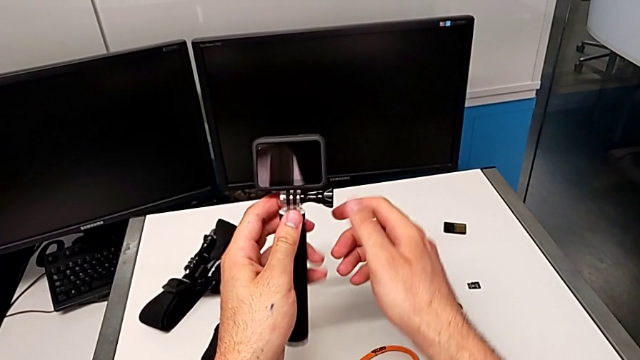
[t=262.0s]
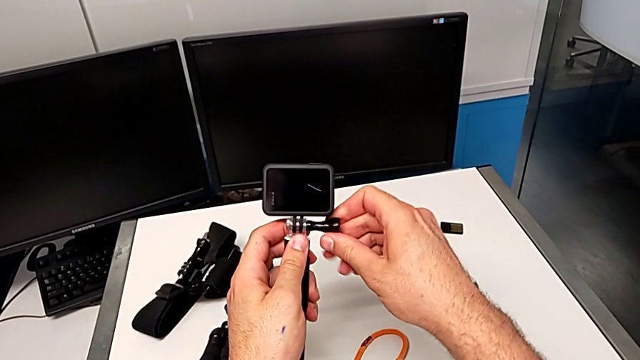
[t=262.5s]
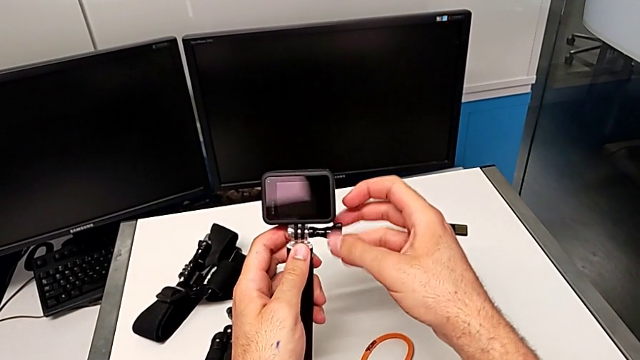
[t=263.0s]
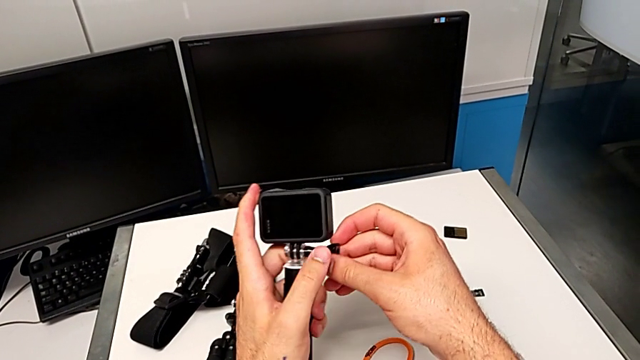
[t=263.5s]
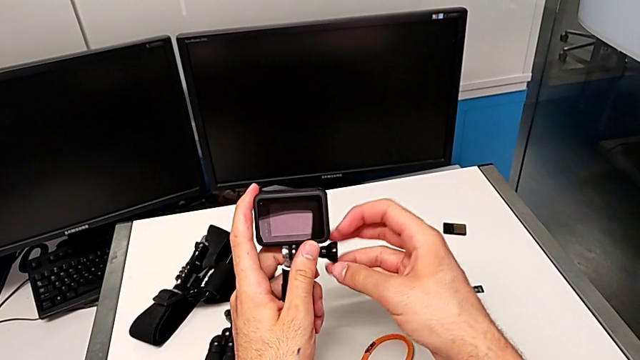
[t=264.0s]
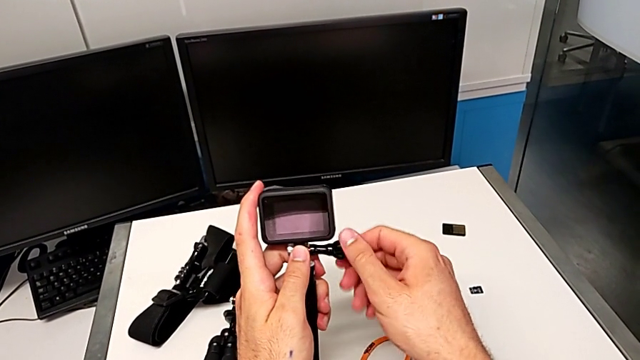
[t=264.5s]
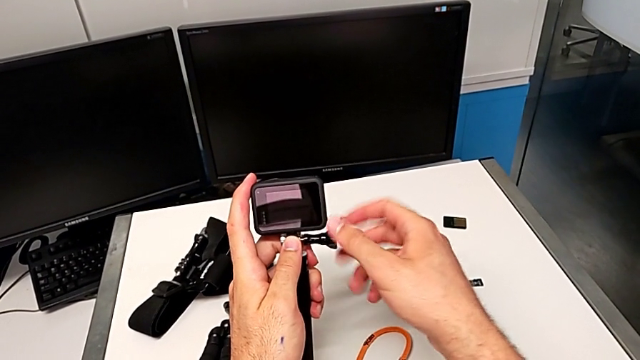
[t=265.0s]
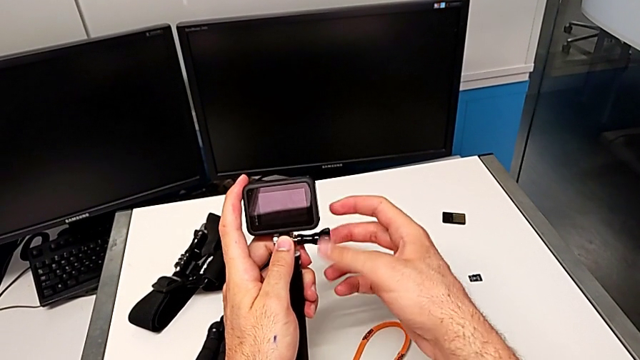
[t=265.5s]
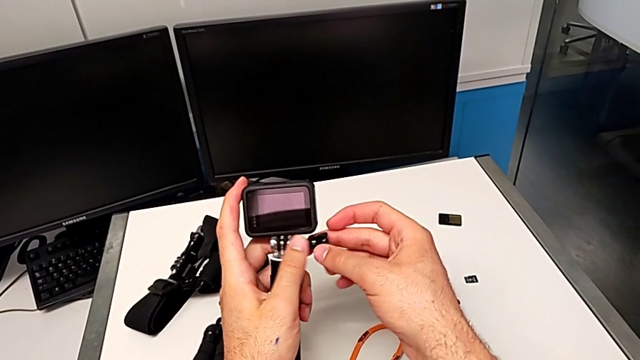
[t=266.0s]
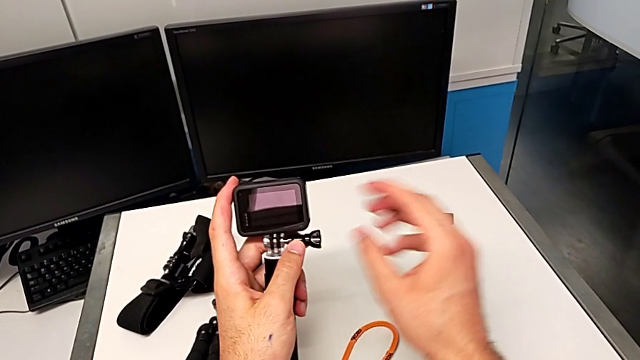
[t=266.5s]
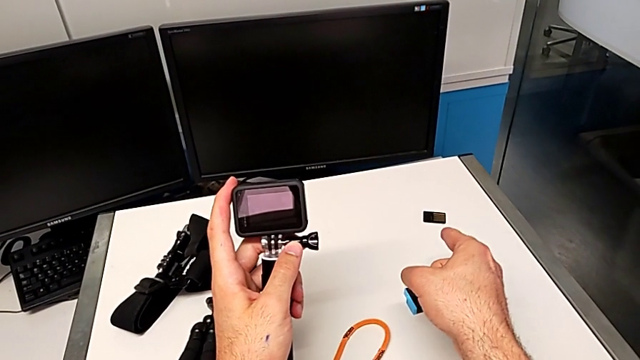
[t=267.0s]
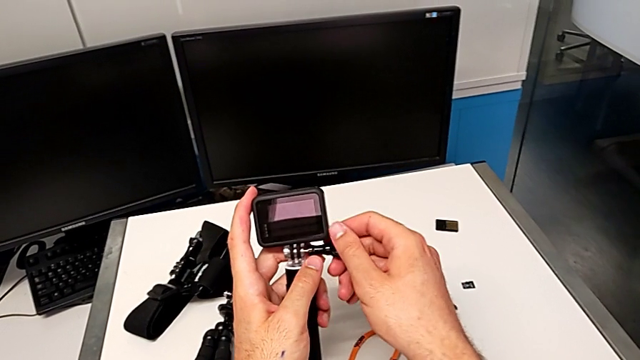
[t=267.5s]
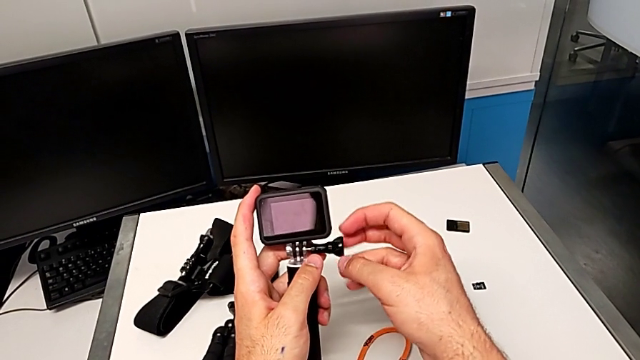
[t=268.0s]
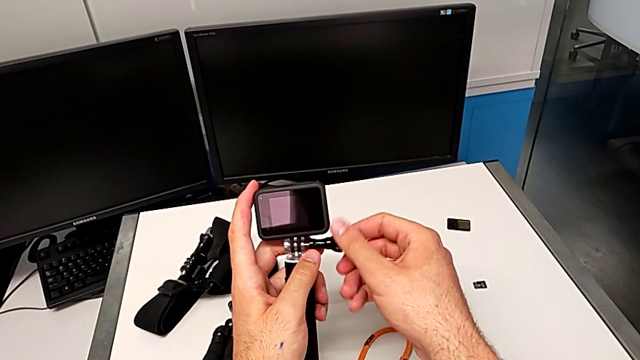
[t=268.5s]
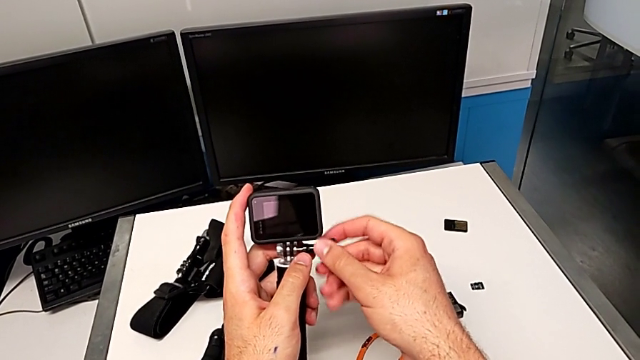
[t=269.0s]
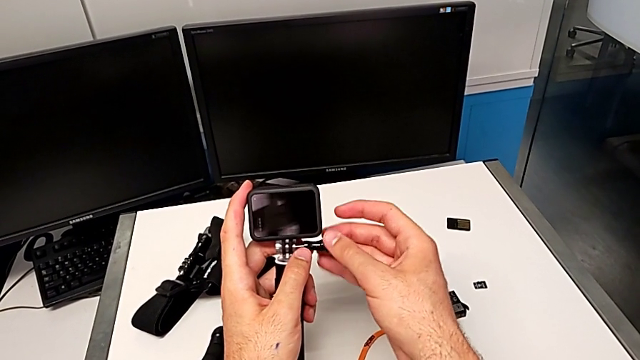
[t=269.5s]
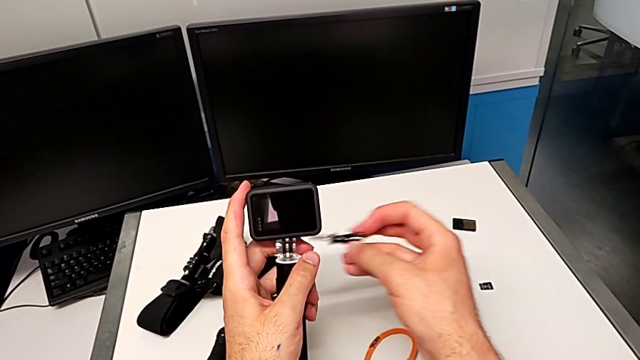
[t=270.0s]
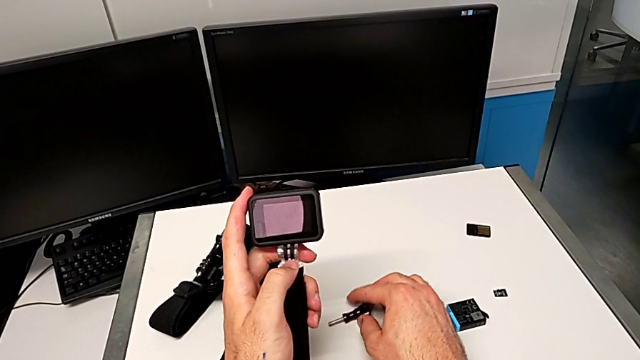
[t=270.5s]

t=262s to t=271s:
The camera wearer is disassembling the handheld grip for the GoPro. They grab the screw, unscrew it, withdraw it and drop it.

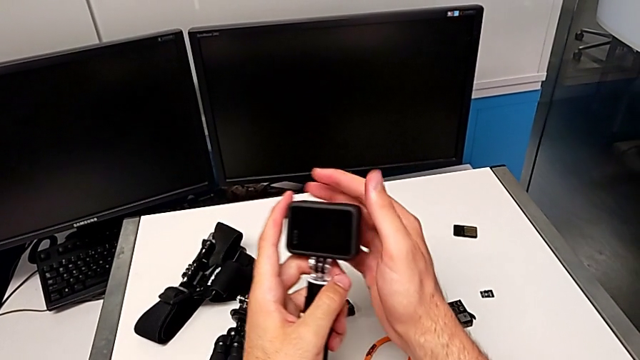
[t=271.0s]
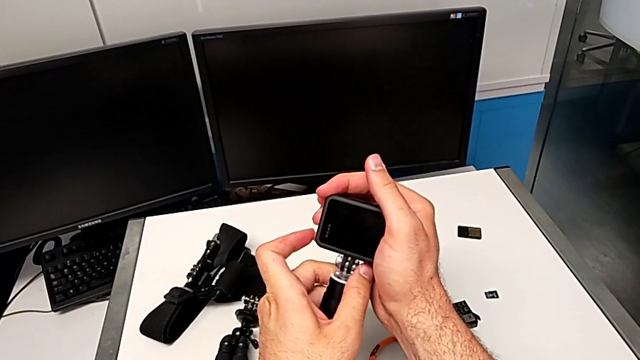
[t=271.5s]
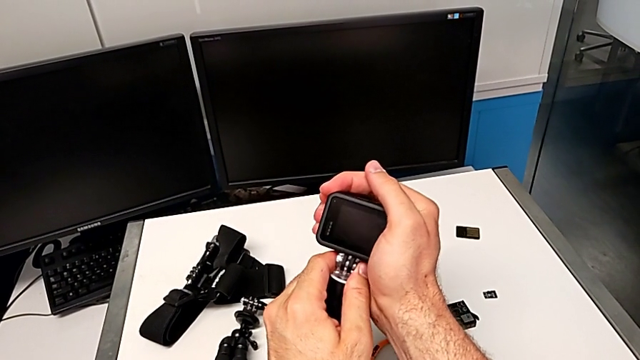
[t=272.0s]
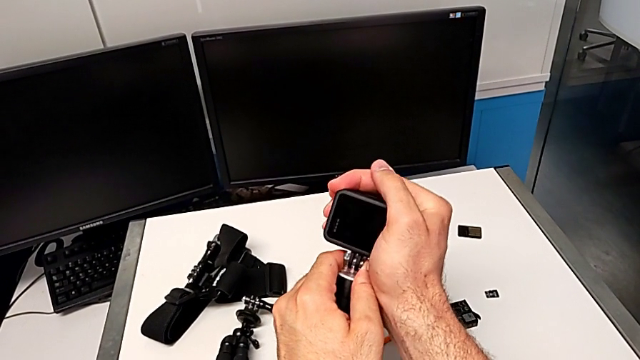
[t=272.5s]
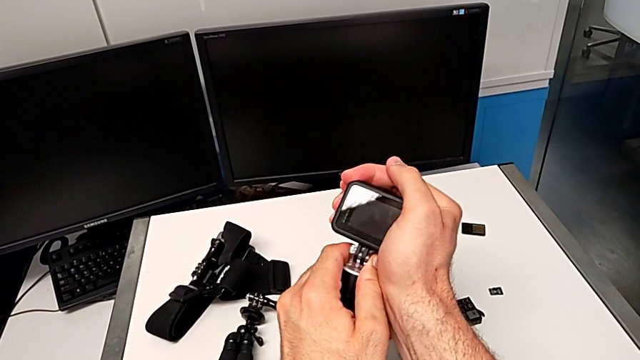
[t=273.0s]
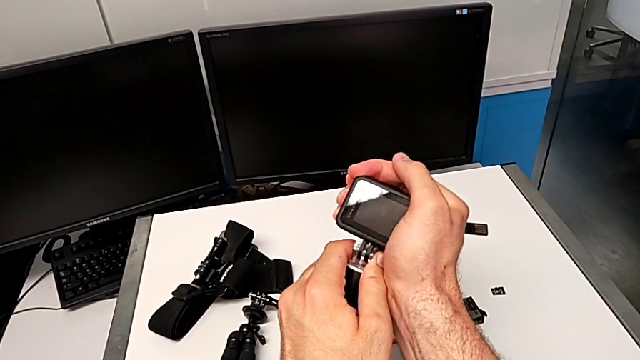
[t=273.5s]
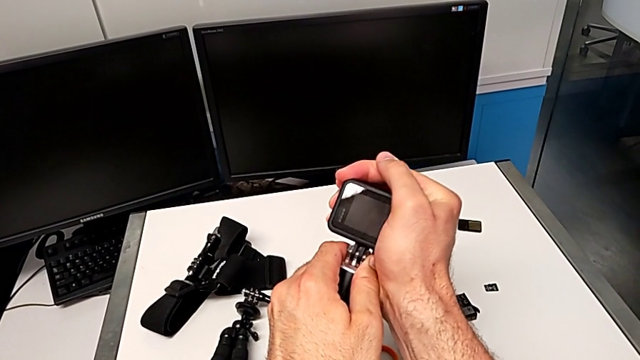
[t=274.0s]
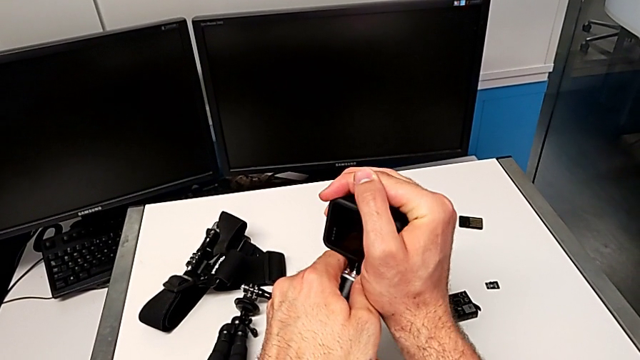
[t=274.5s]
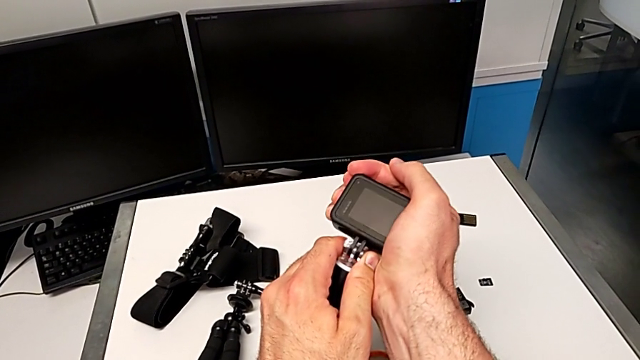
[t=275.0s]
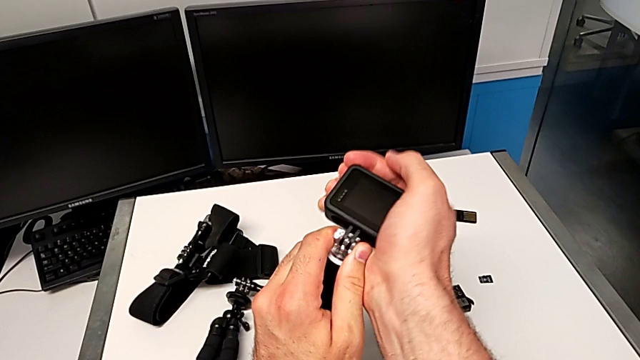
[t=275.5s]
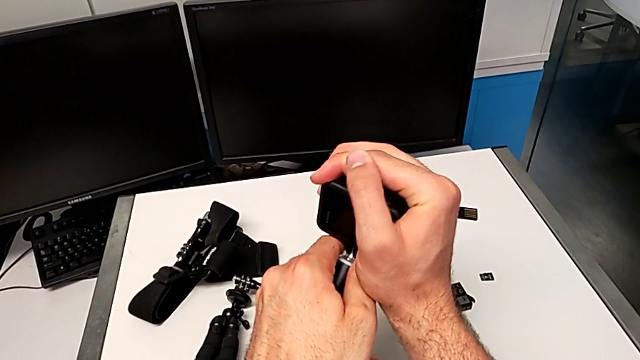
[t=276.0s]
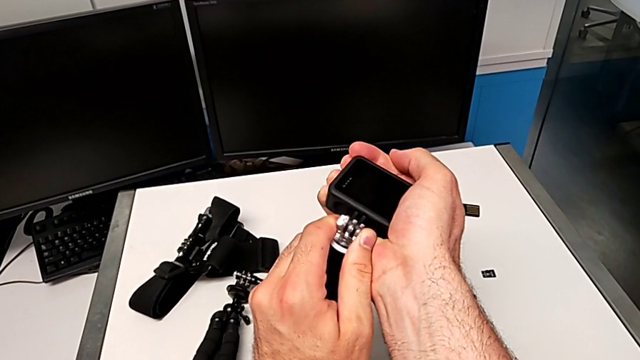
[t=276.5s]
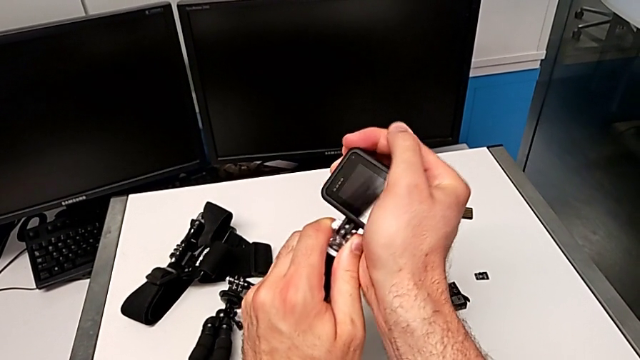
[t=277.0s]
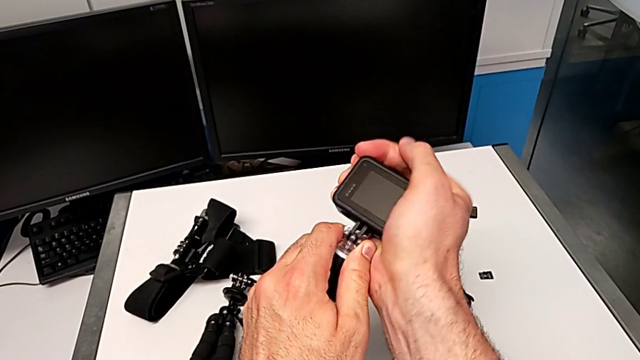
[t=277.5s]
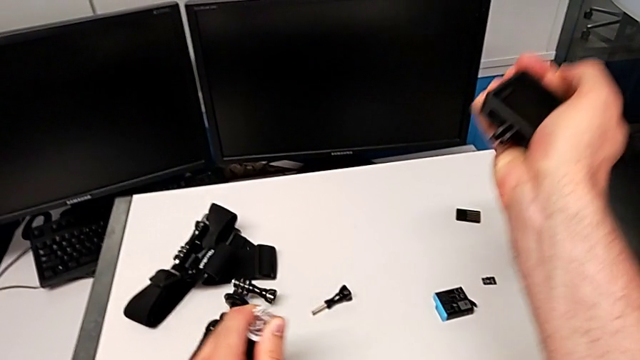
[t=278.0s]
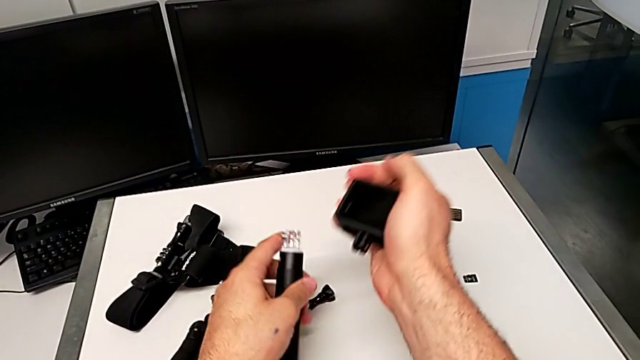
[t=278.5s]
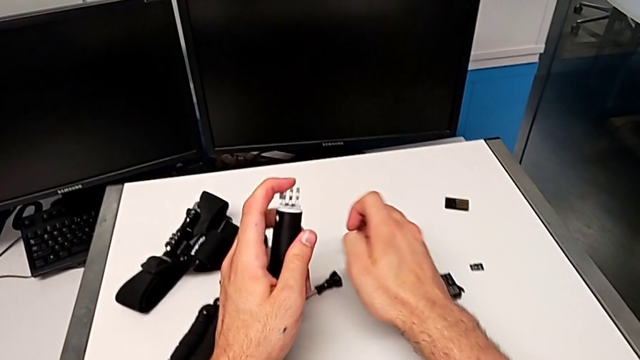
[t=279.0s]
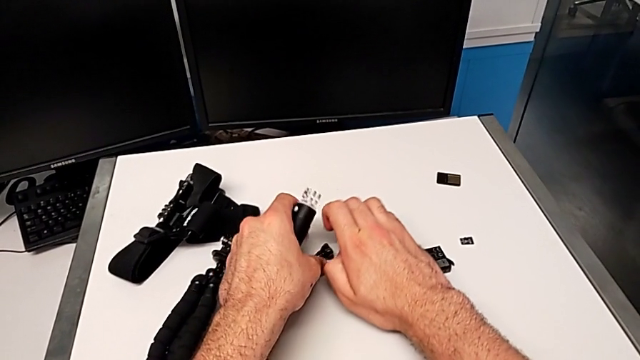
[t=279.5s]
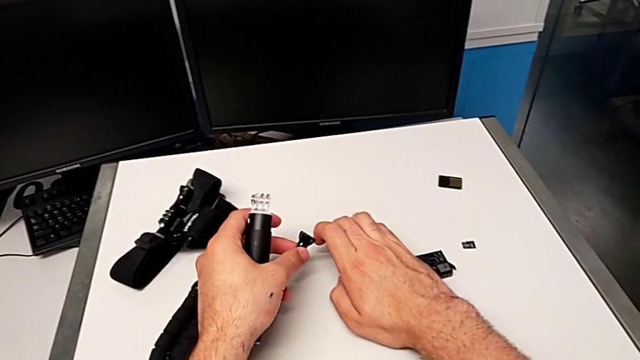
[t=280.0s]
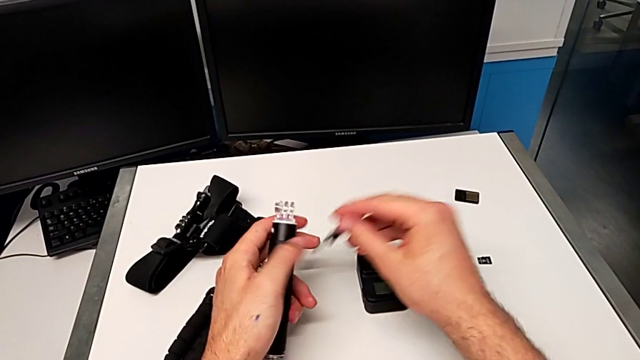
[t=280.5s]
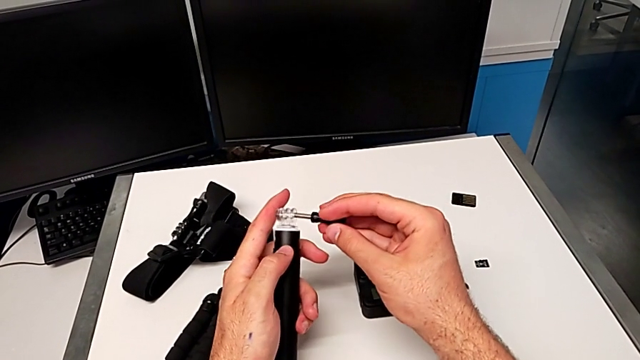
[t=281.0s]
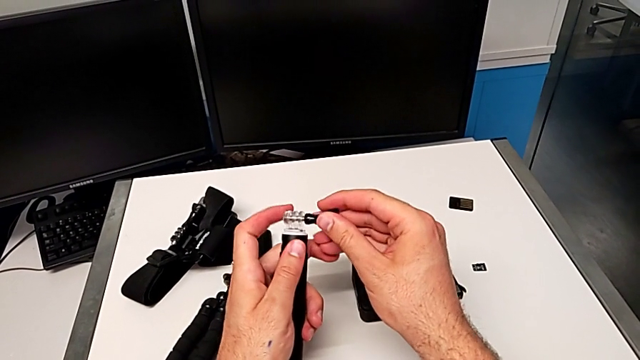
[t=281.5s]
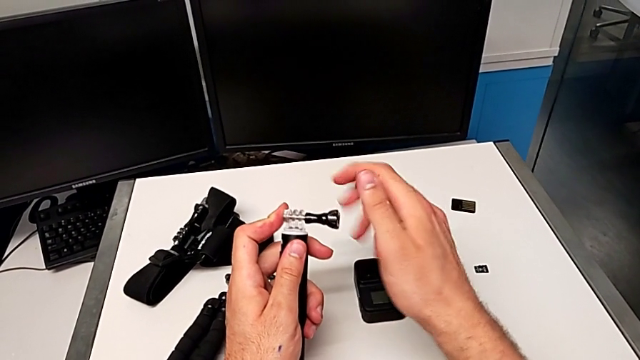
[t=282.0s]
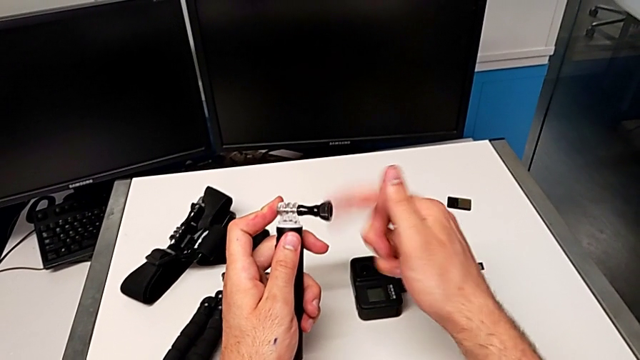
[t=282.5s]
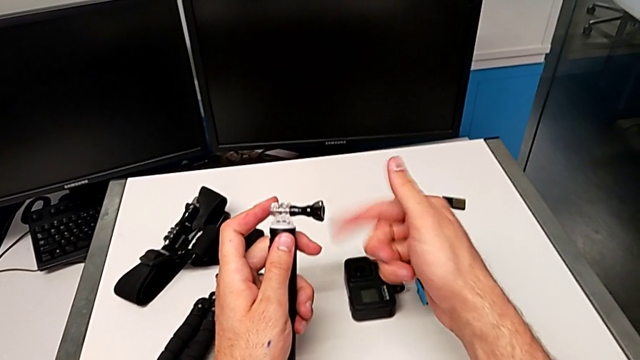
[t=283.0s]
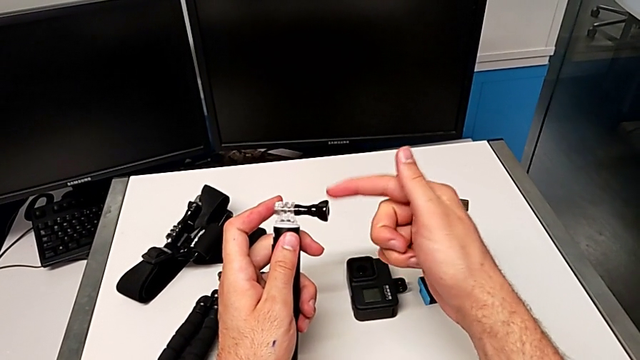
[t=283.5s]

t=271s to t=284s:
The camera wearer is disassembling the handheld grip for the GoPro. They grab the GoPro, pull it, withdraw it, drop it, lift the screw, insert it and screw it.
